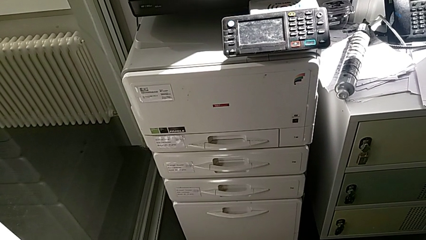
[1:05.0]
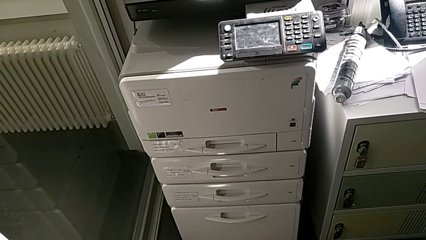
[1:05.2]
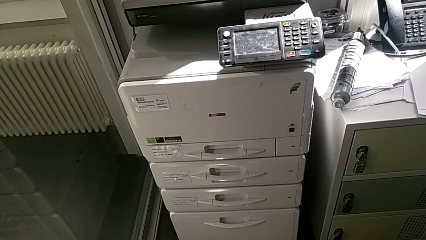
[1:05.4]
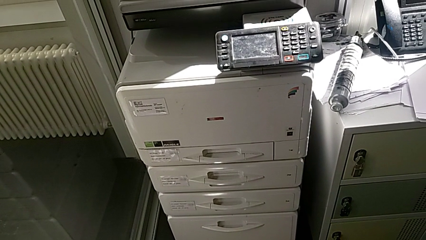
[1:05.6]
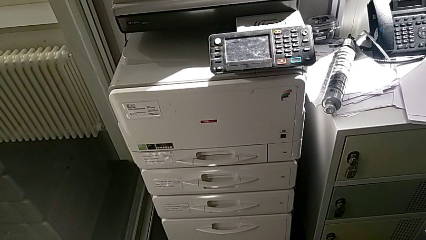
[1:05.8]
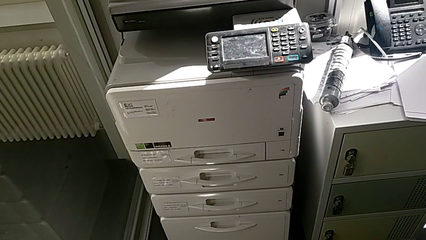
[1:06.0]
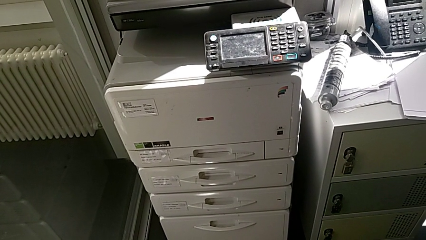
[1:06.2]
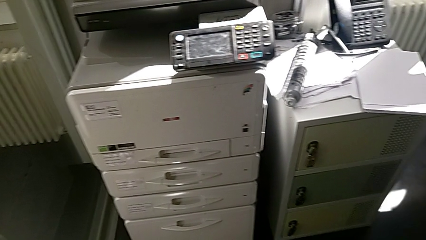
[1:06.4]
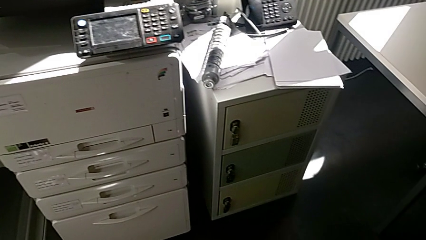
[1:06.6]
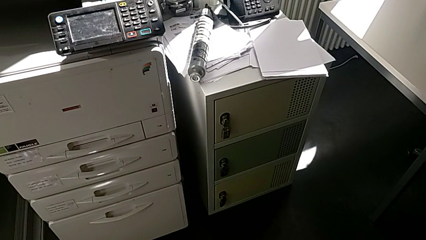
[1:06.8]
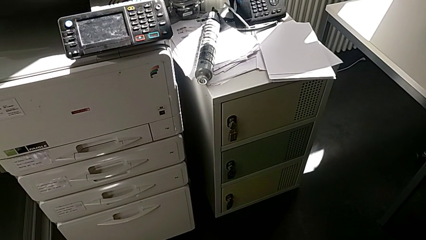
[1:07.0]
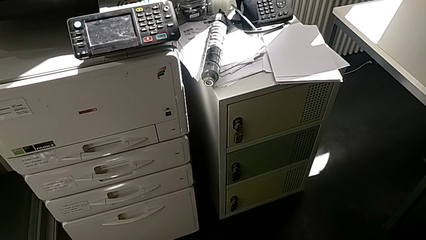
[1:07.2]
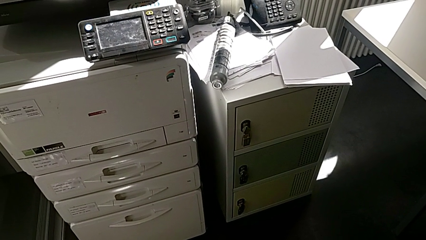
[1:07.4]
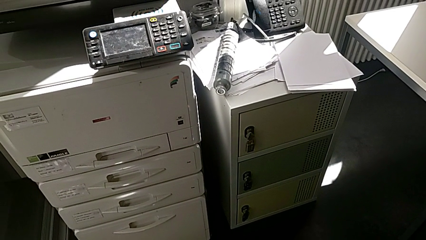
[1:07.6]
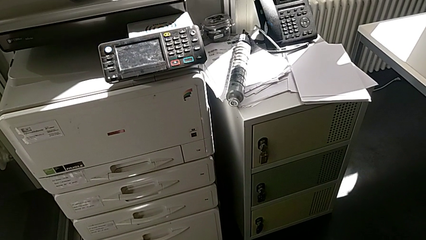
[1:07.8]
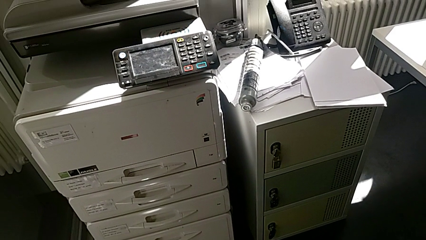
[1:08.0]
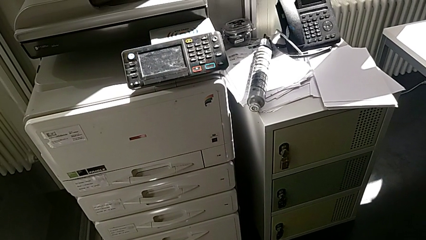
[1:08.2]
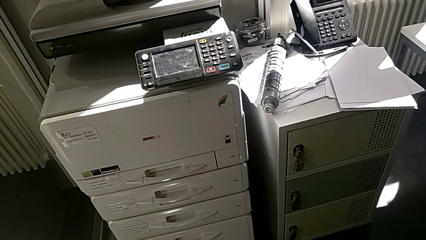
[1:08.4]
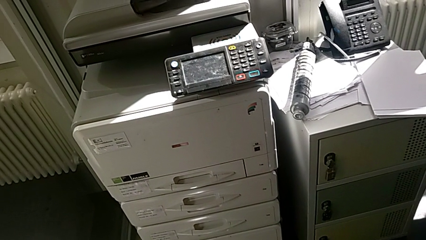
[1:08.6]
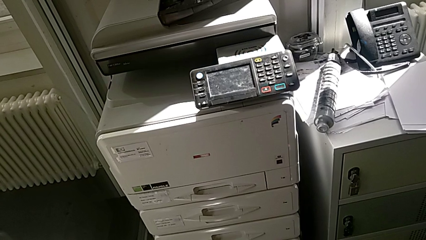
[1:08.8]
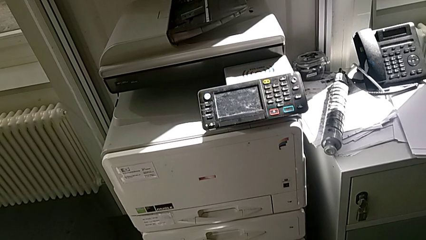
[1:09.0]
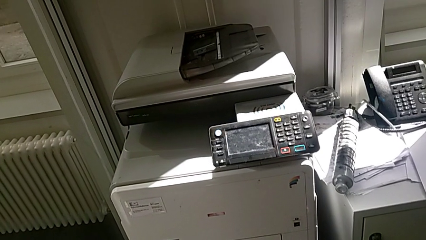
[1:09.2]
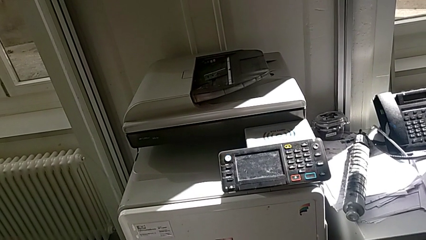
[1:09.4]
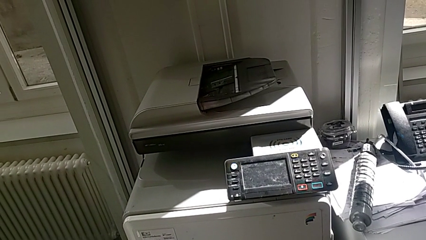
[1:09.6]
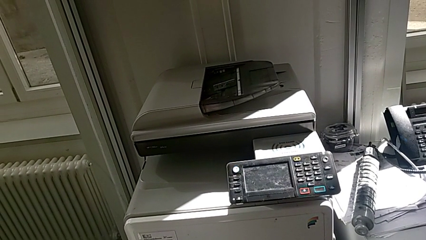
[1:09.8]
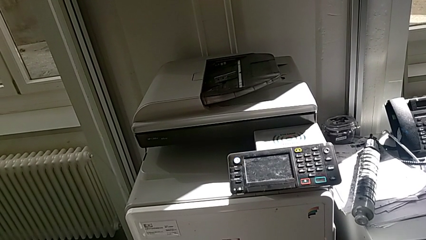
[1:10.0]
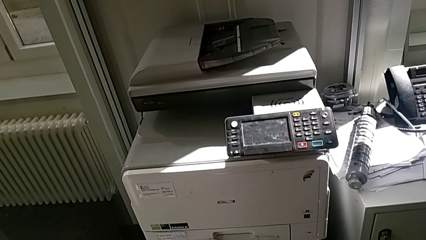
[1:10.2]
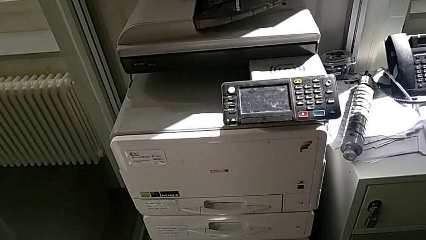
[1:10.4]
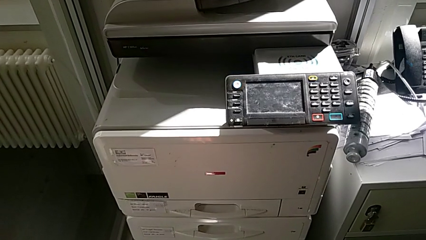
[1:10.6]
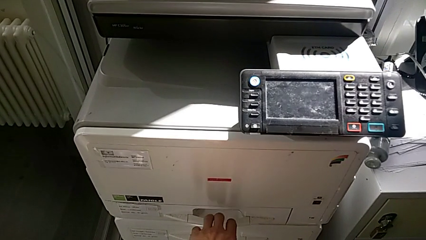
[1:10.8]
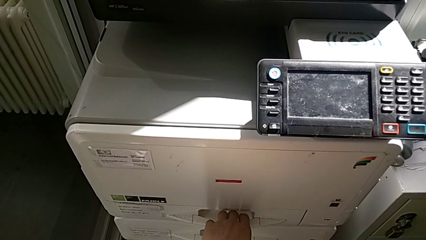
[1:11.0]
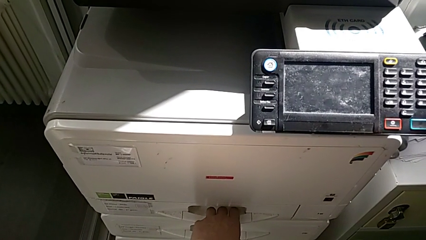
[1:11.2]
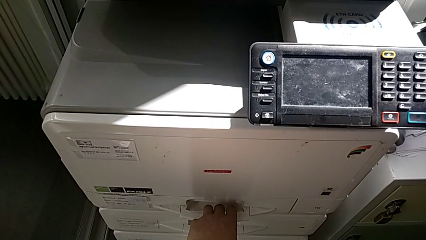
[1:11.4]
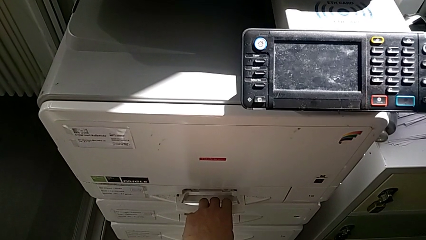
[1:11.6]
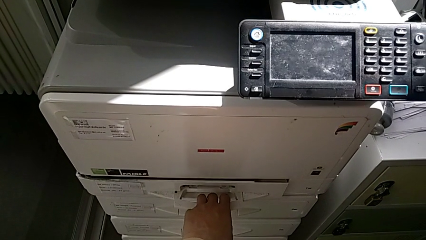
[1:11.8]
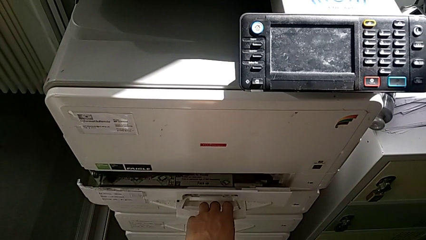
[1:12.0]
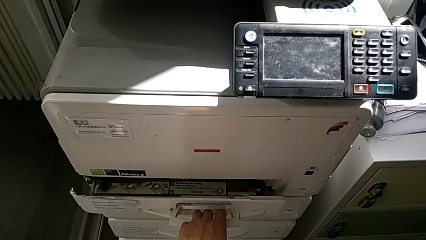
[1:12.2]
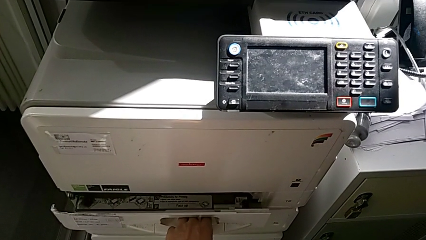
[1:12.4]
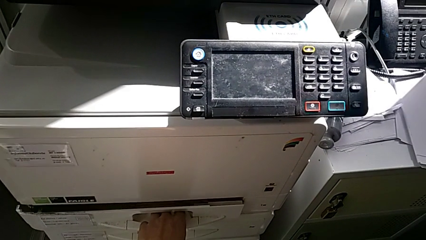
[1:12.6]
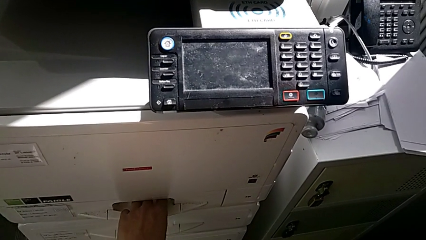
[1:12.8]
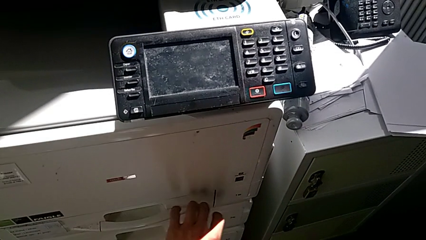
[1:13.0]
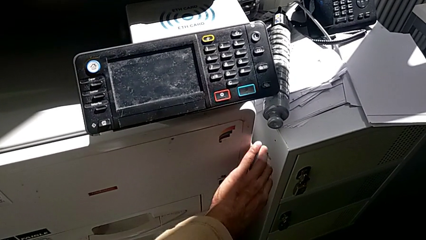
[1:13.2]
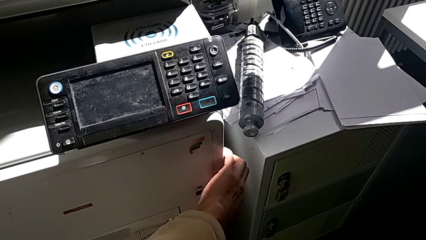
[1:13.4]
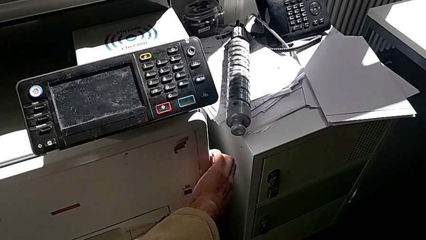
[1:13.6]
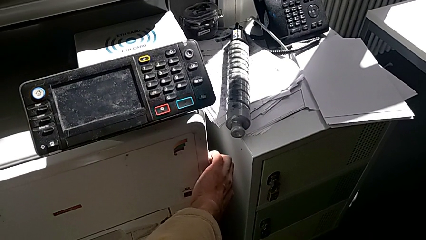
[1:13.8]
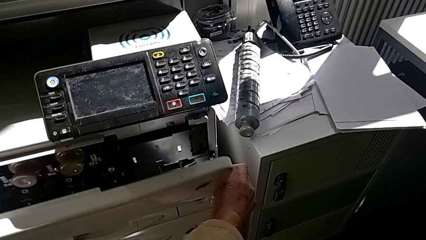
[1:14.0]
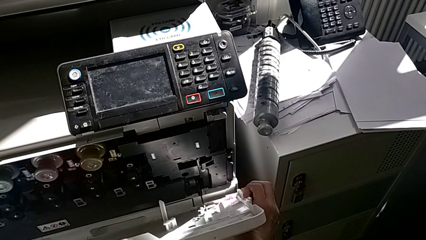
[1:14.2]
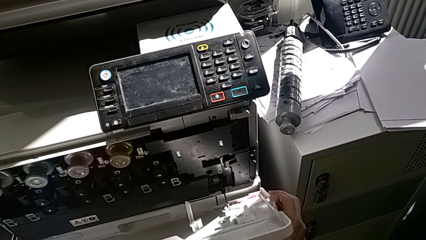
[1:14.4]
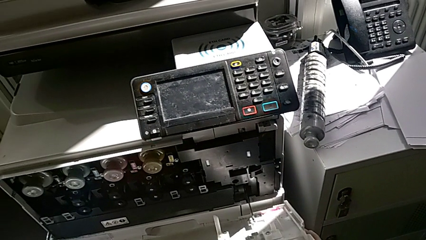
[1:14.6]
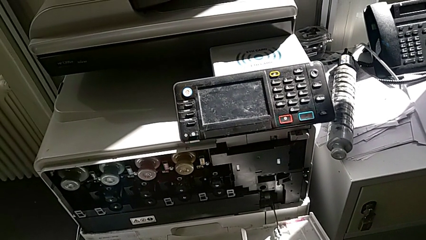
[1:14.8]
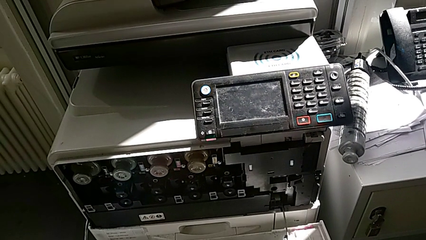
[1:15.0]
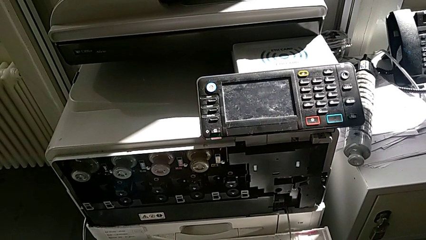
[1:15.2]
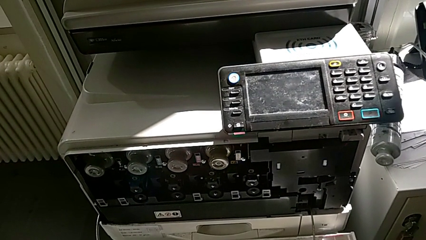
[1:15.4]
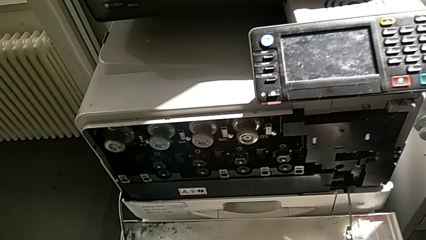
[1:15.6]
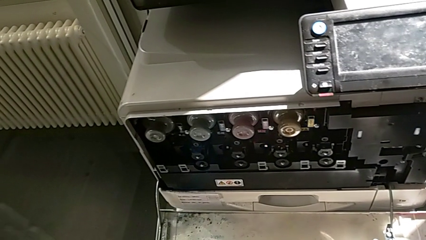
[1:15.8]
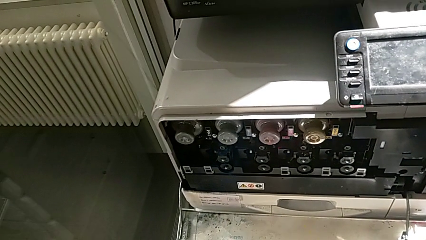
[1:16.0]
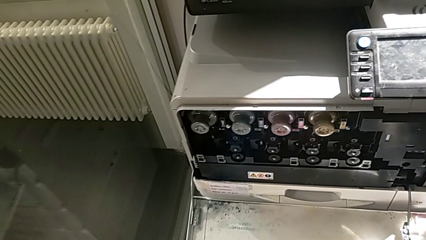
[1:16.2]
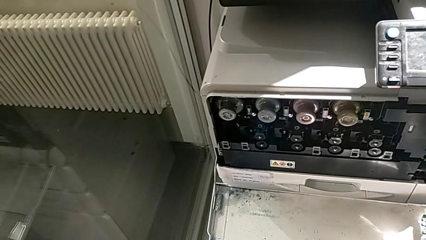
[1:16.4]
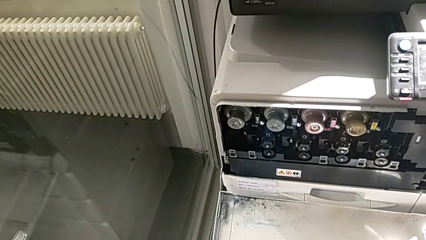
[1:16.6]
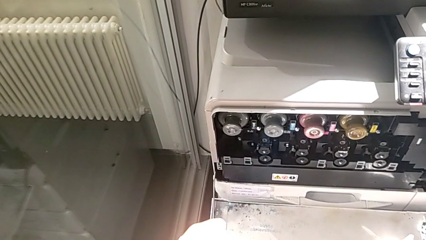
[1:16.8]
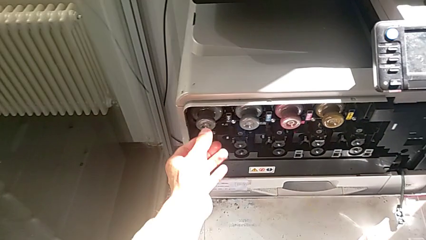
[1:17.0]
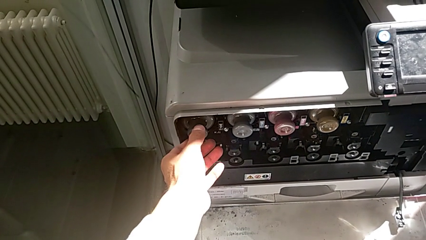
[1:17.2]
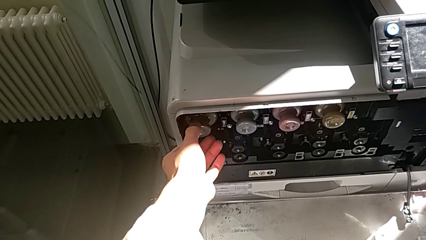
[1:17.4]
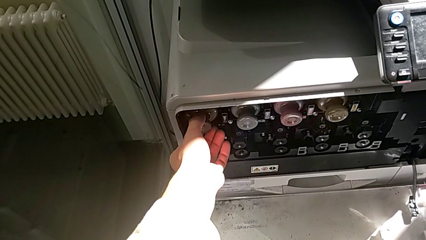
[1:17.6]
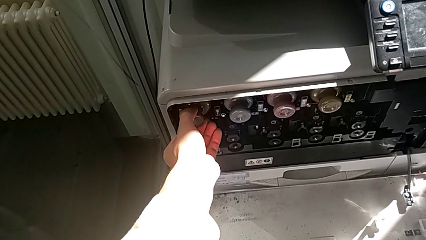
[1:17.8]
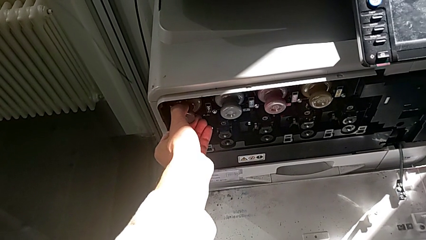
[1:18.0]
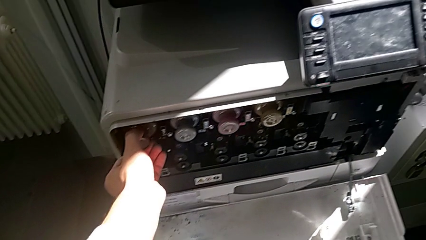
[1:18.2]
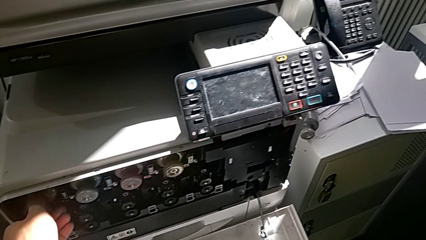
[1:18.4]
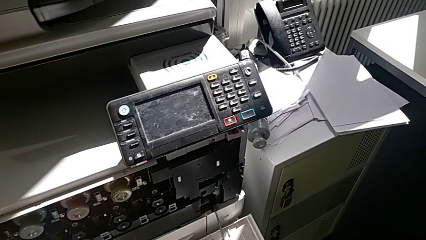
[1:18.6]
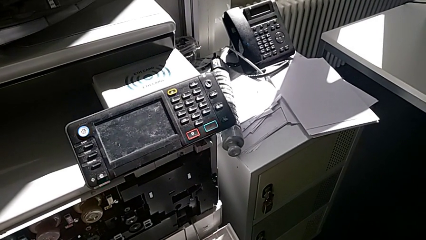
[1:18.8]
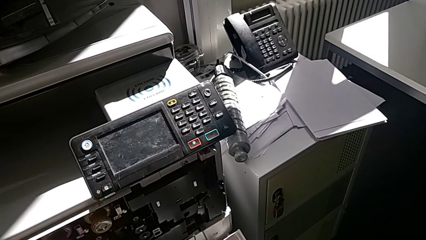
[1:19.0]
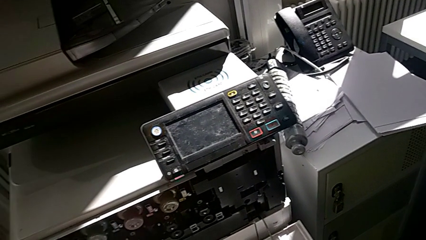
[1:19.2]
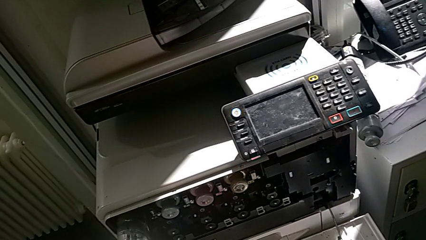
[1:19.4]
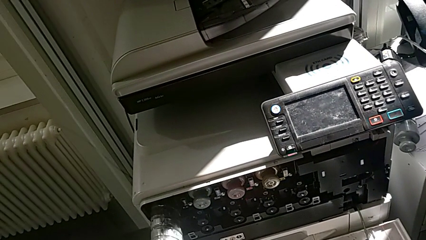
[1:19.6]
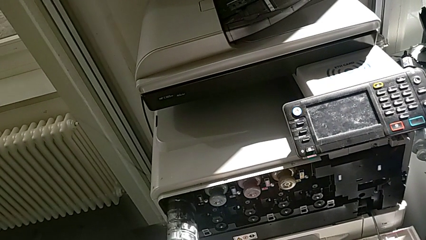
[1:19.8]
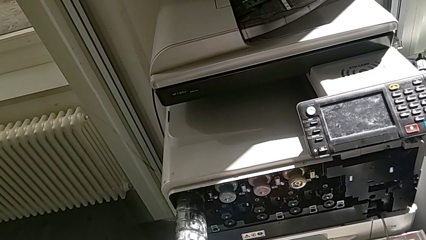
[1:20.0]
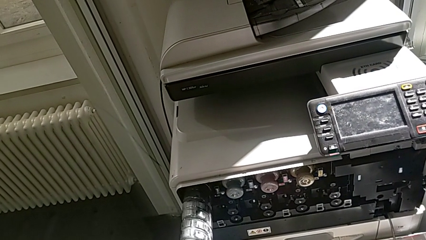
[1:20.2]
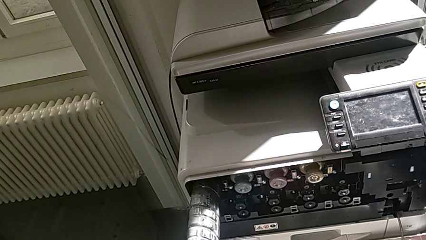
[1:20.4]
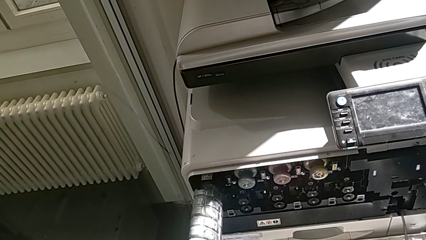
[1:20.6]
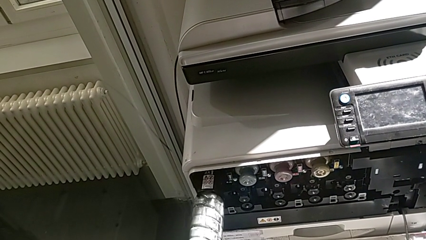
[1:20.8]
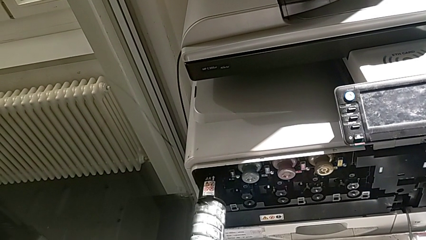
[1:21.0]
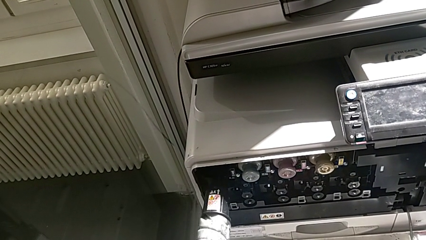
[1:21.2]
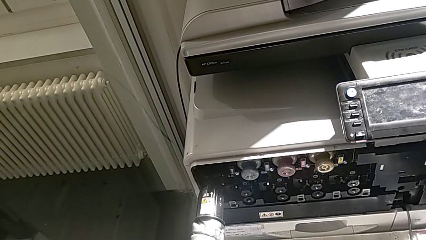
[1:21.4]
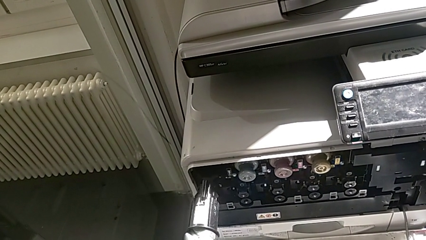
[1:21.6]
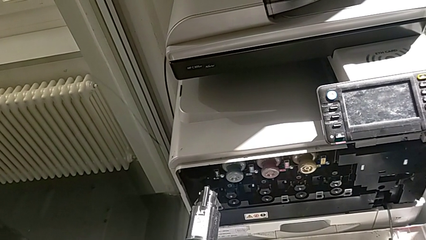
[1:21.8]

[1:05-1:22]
The camera wearer is exchanging the black ink cartridge. They approach the paper tray, grab the cartridge gate, wrongly open the first paper tray, grab the cartridge gate, open the top cartridge gate, approach the black ink cartridge, grab the old ink cartridge and pull it.
